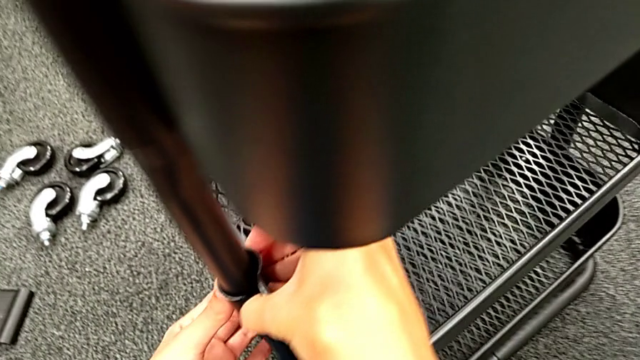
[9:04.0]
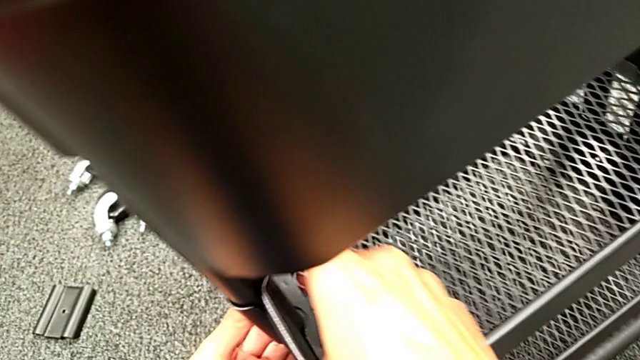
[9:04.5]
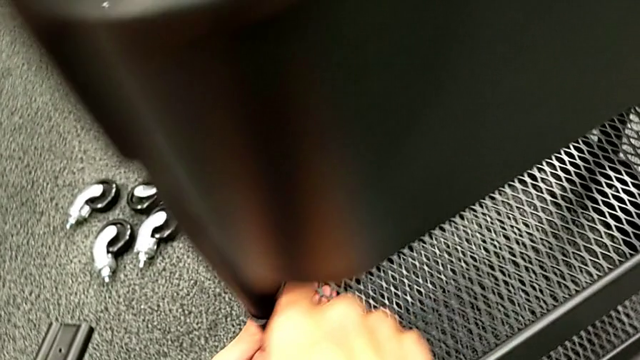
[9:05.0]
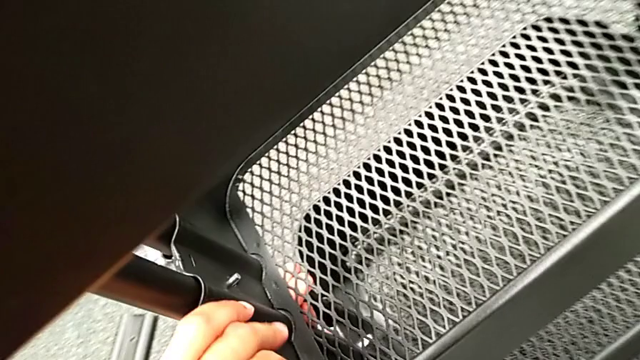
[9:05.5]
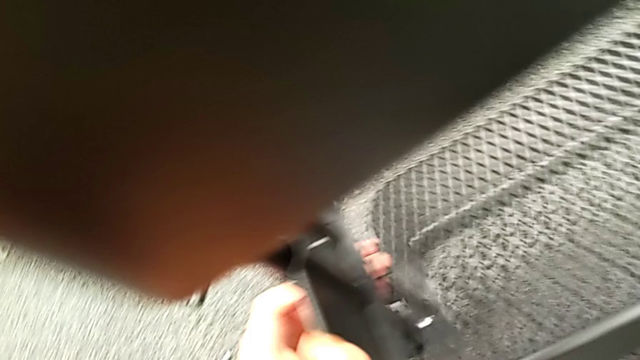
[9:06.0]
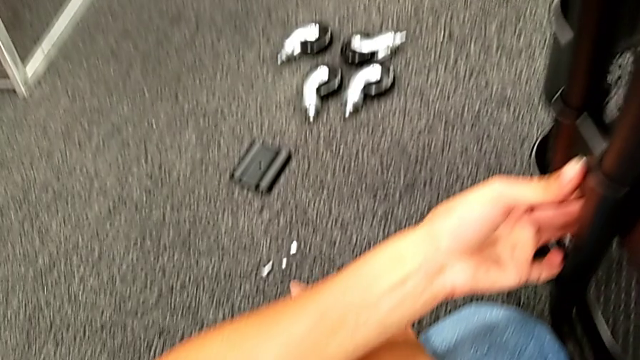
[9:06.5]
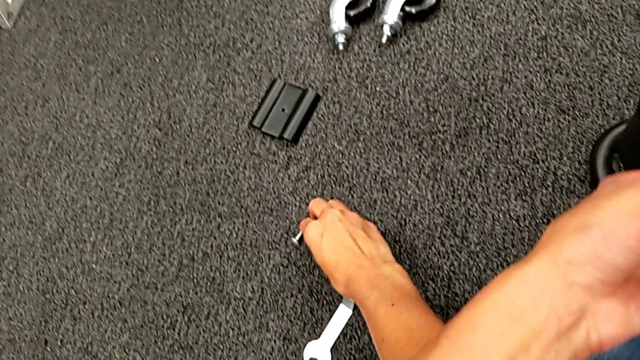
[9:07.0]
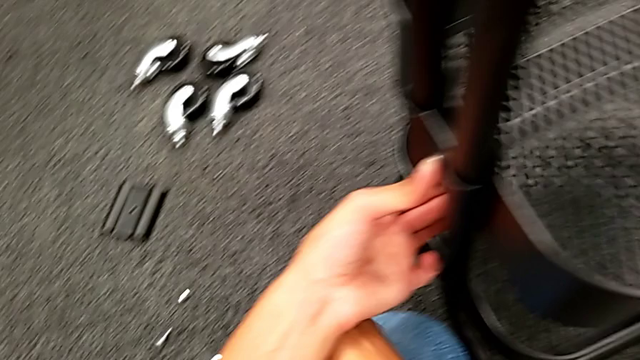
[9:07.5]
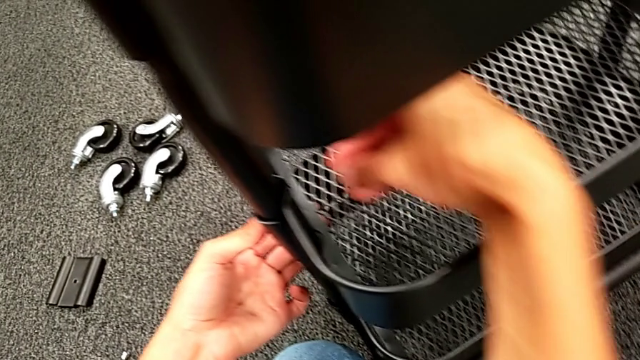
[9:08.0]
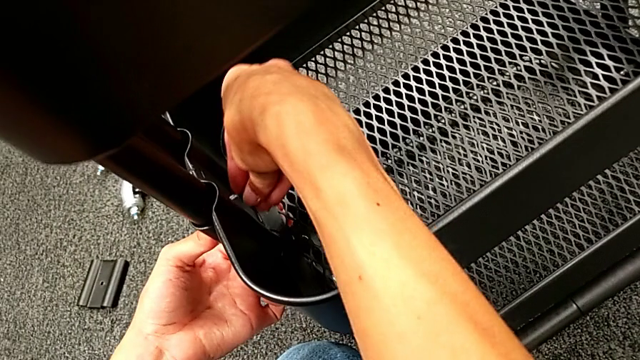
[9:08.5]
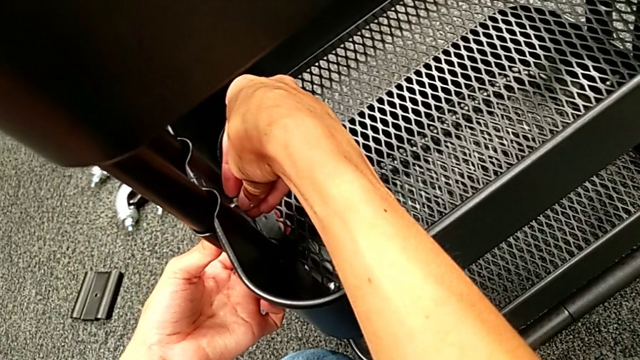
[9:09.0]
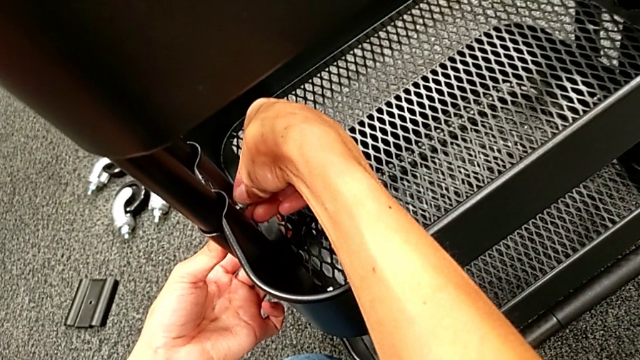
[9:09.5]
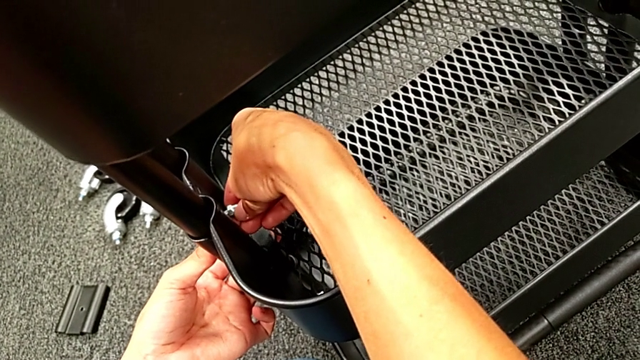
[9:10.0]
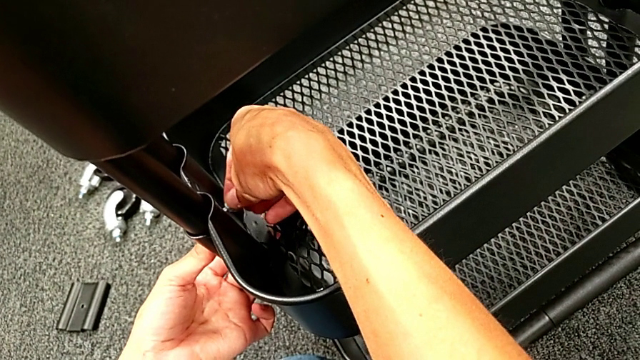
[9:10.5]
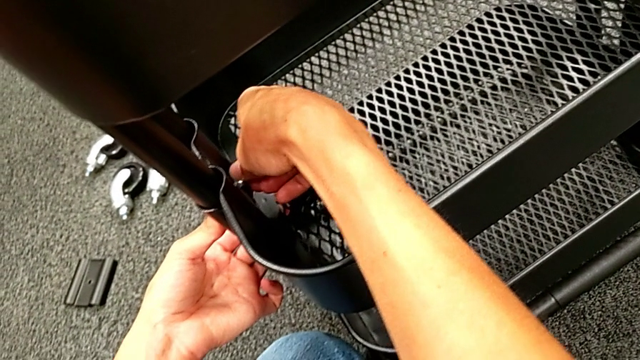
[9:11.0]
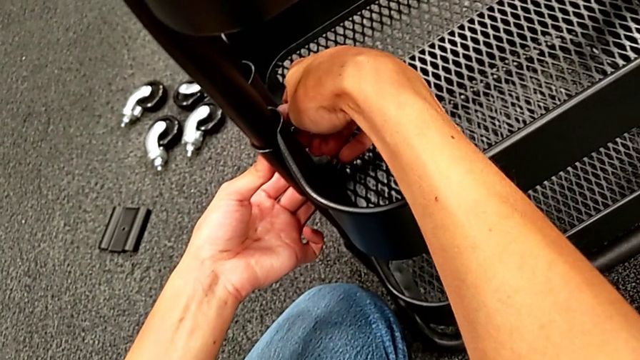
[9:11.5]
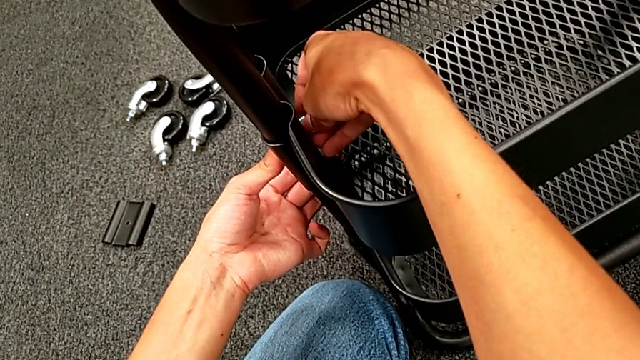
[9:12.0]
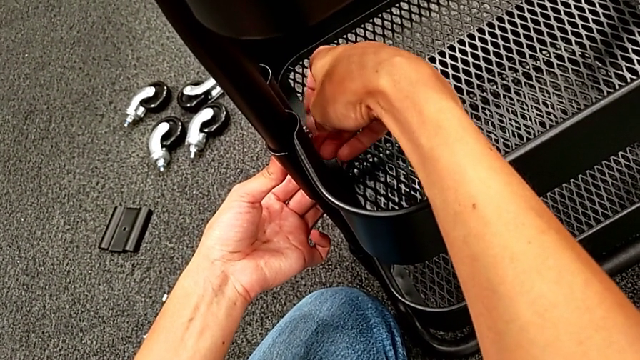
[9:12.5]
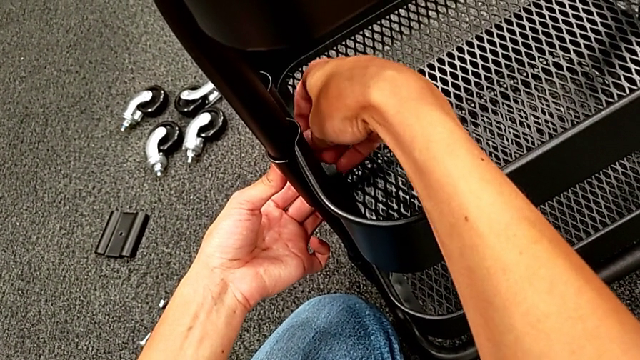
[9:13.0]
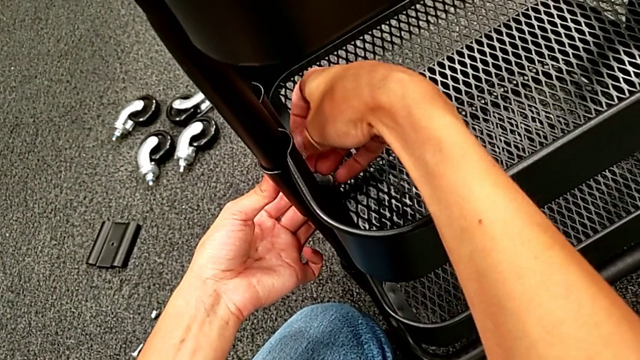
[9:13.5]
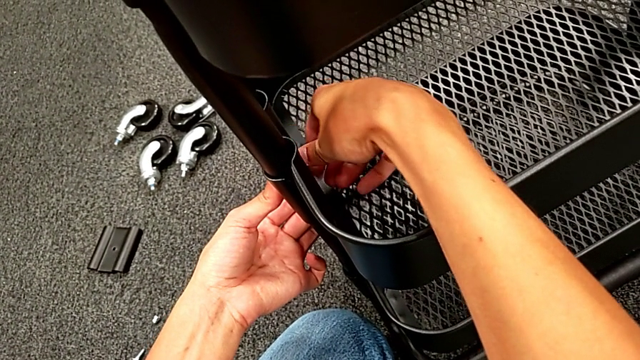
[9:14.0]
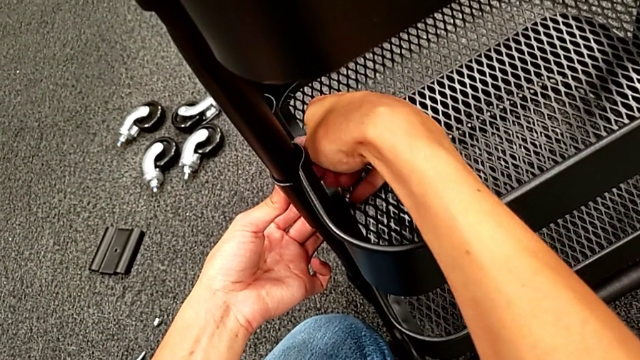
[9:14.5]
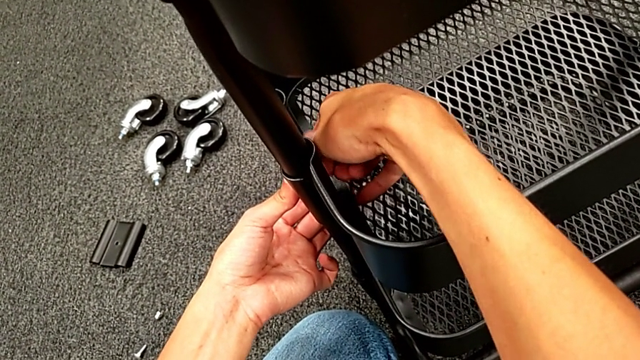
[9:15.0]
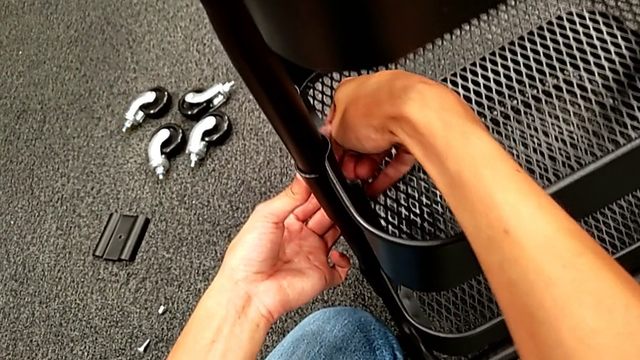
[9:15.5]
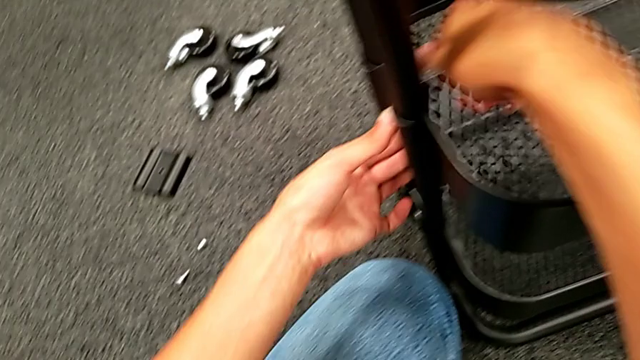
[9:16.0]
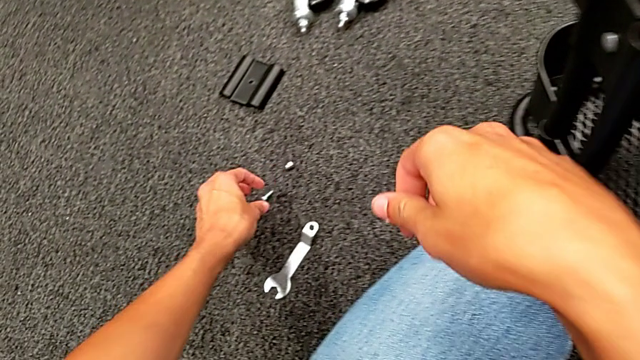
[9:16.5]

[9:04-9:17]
The camera wearer is assembling the middle tray. They grab the first hexagon cap nut, place it and screw it.

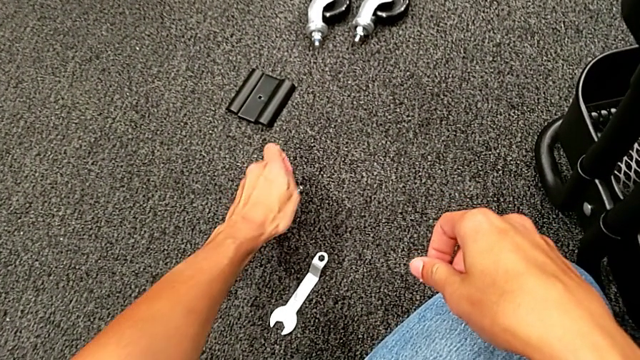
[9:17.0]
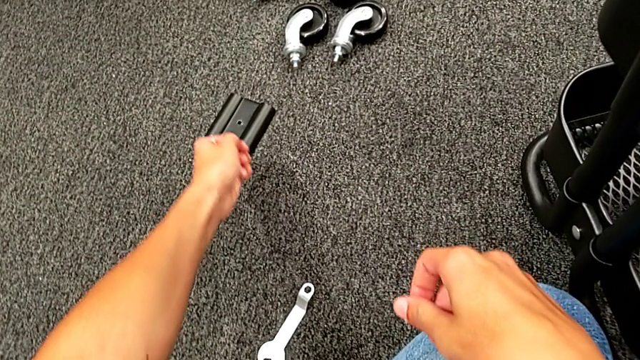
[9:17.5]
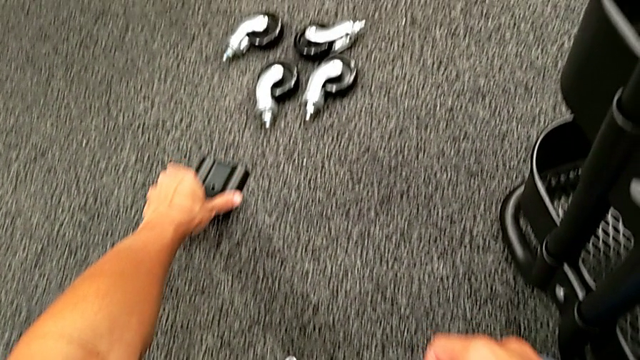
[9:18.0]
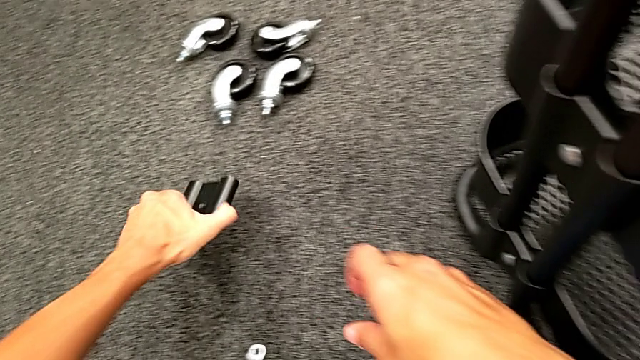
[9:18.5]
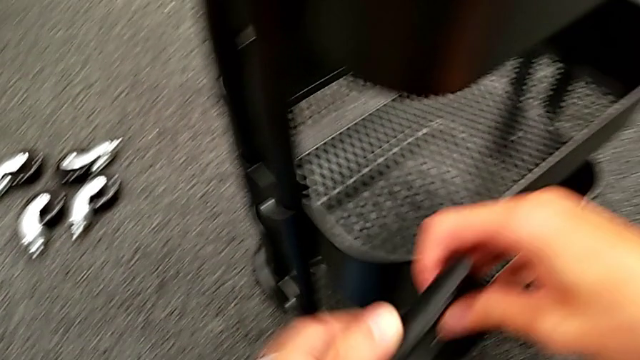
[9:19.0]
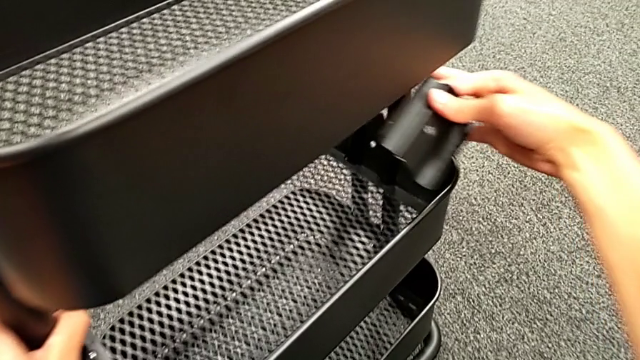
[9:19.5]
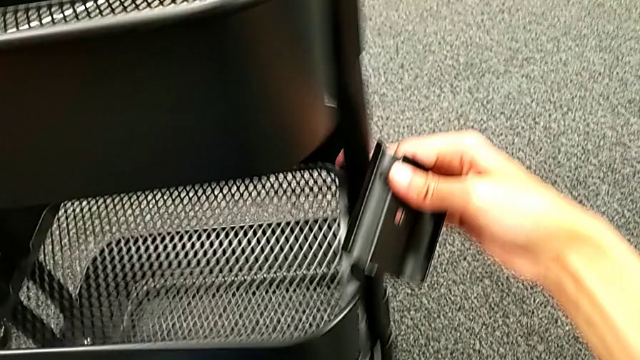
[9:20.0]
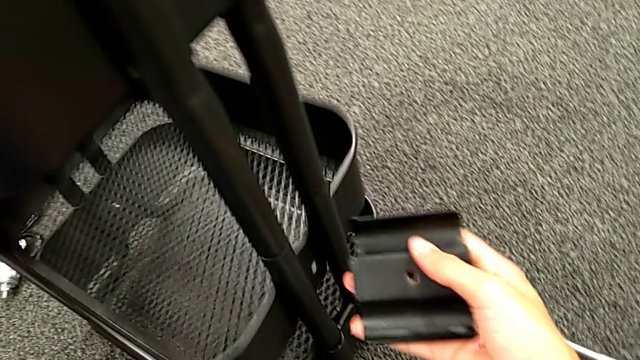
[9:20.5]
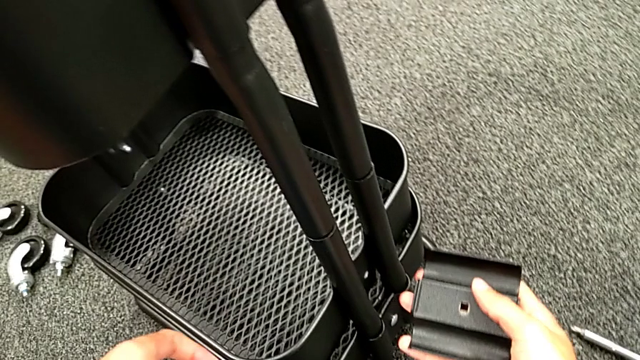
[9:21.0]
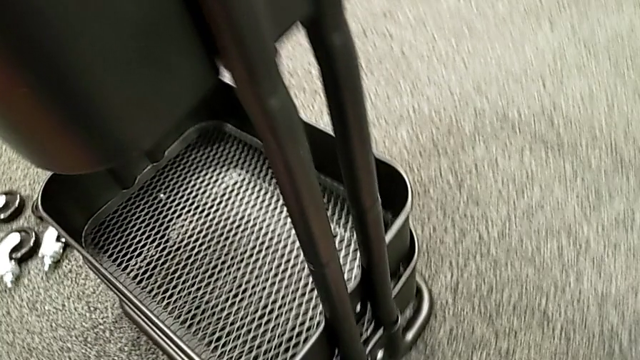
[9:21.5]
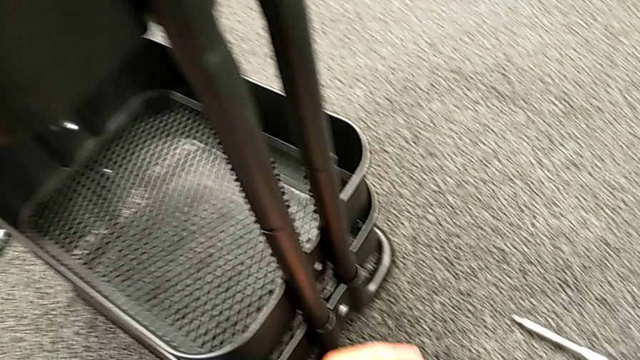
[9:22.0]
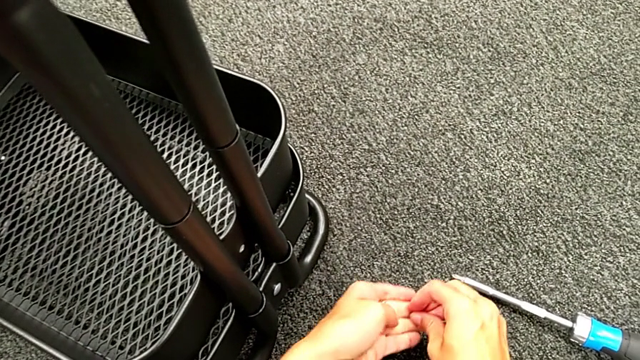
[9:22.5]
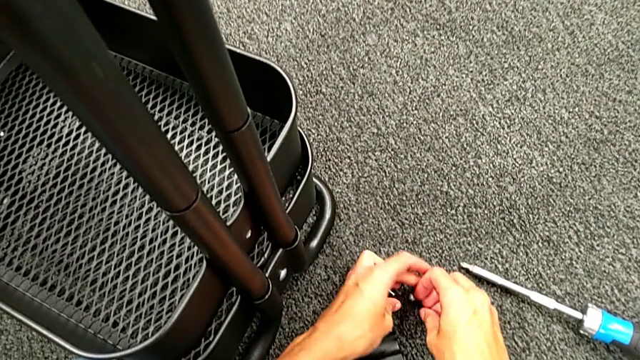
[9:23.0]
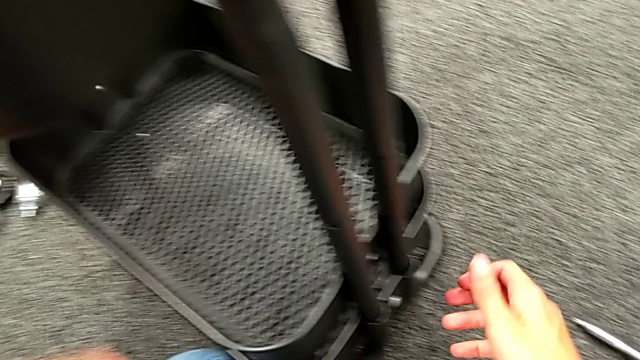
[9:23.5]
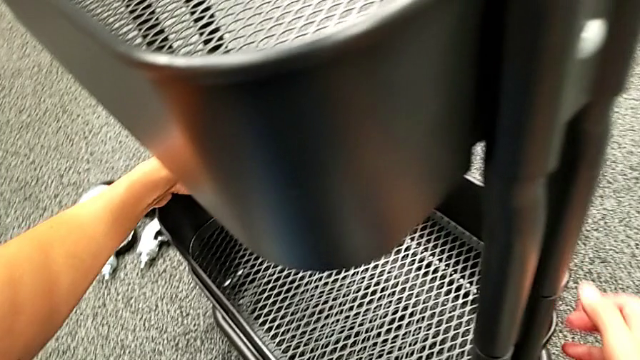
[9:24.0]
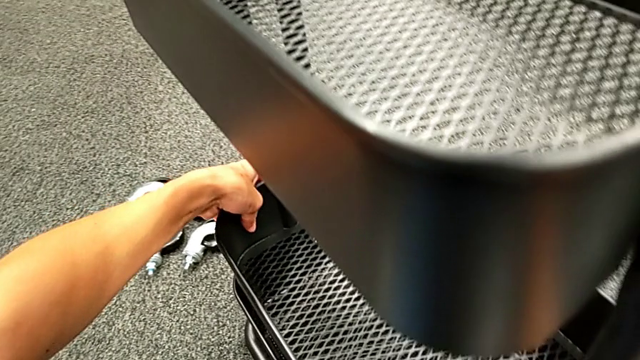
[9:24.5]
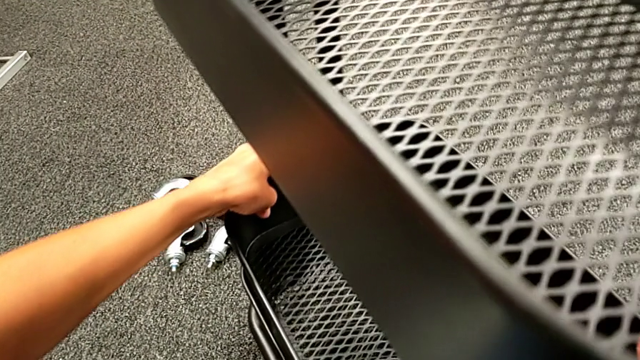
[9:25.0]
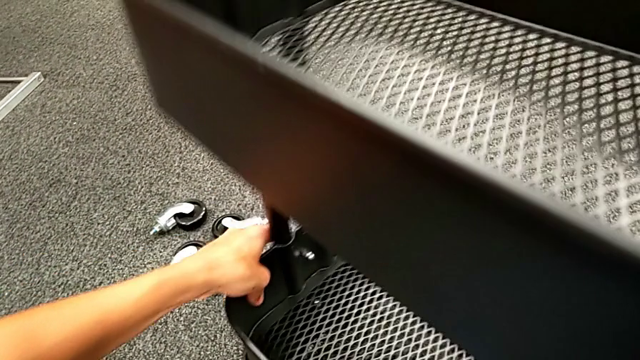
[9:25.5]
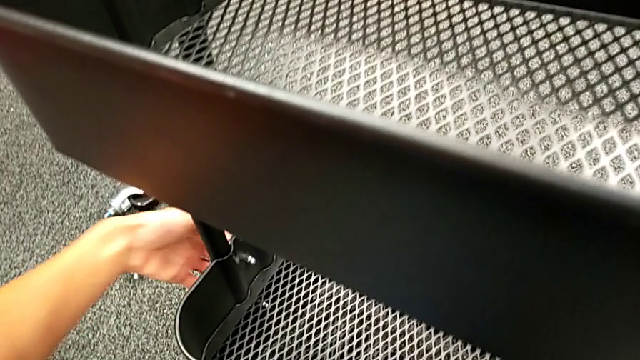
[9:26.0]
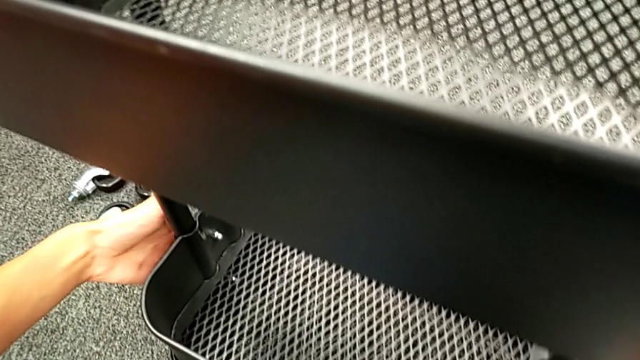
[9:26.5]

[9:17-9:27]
The camera wearer is assembling the middle tray. They grab the second bolt, rotate the black frame and begin to slide the middle grid tray.
